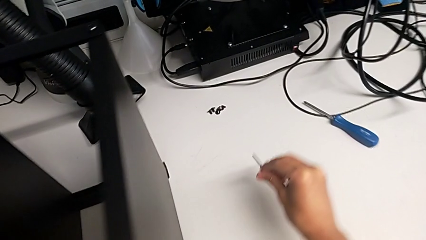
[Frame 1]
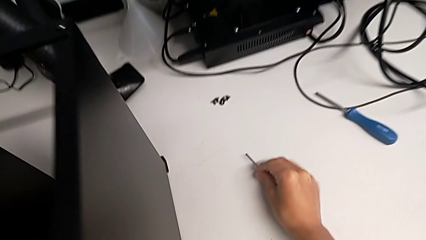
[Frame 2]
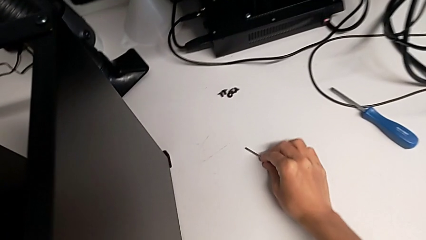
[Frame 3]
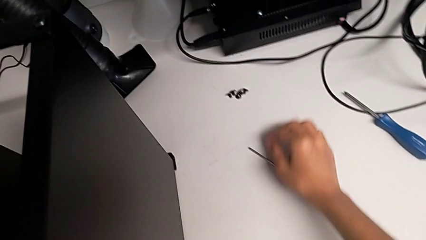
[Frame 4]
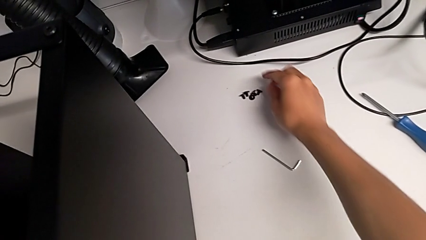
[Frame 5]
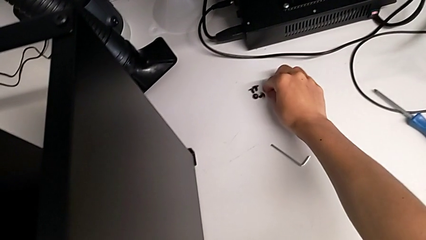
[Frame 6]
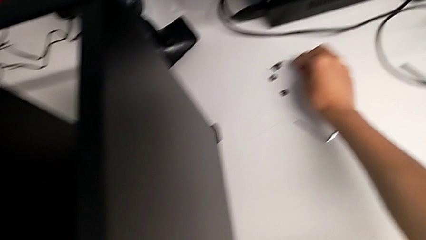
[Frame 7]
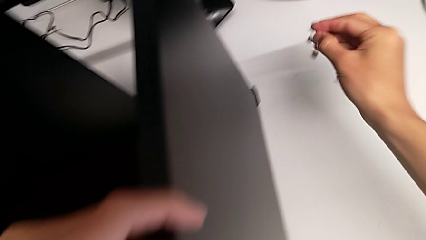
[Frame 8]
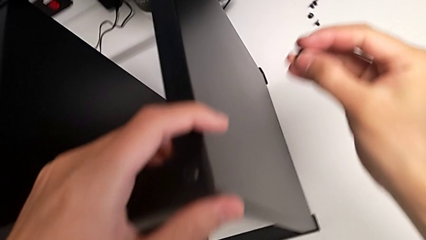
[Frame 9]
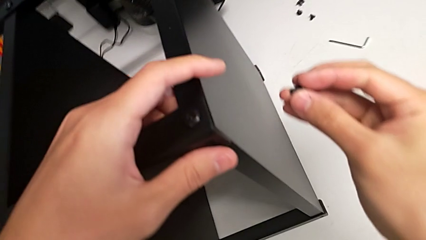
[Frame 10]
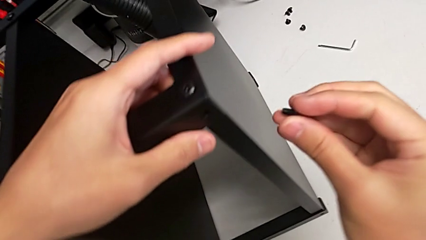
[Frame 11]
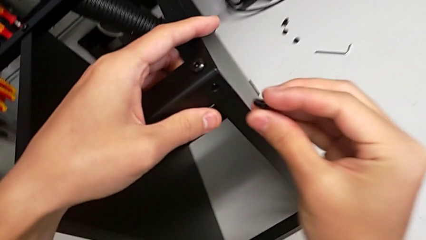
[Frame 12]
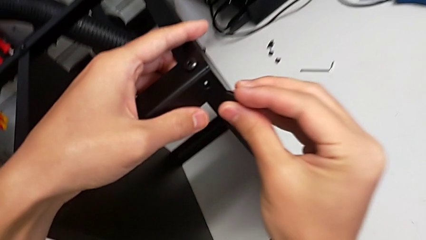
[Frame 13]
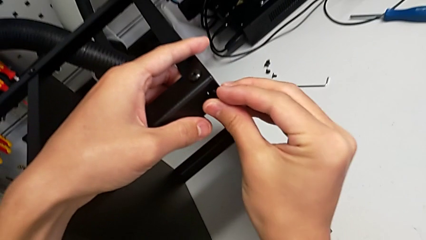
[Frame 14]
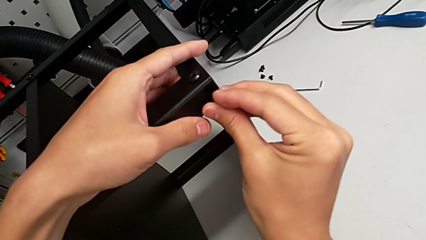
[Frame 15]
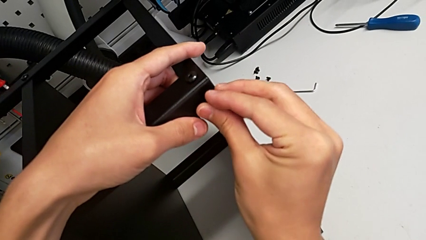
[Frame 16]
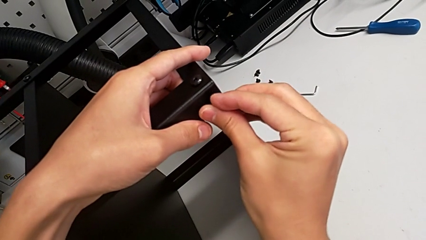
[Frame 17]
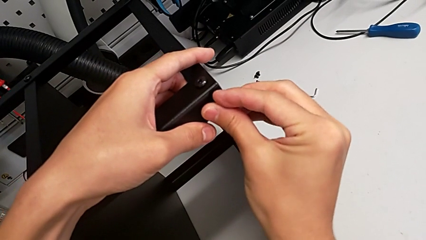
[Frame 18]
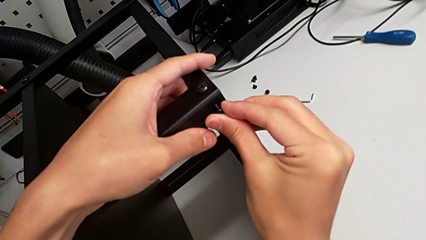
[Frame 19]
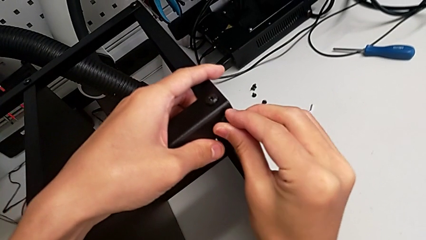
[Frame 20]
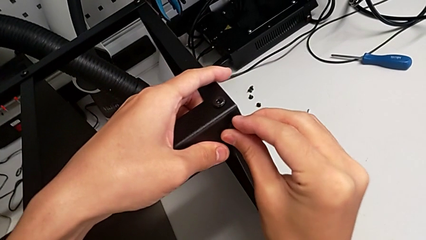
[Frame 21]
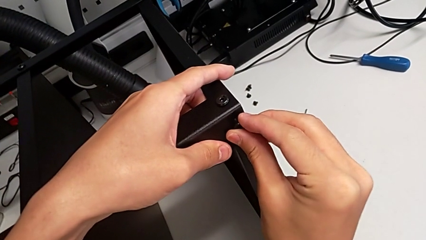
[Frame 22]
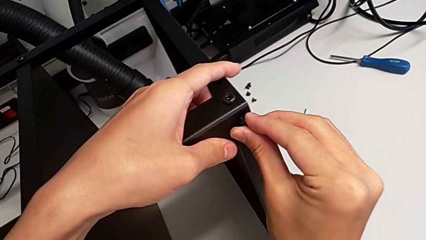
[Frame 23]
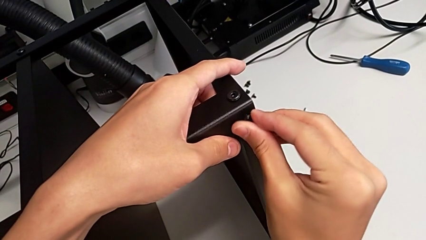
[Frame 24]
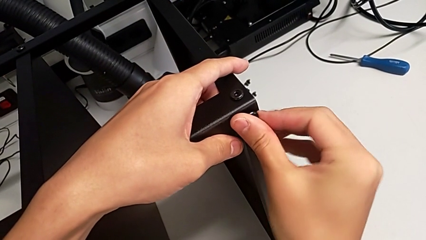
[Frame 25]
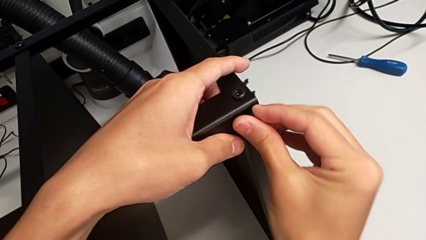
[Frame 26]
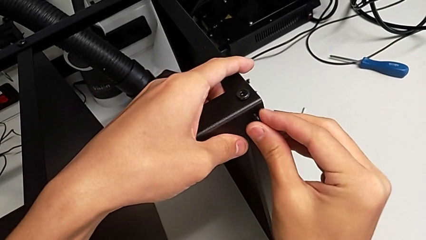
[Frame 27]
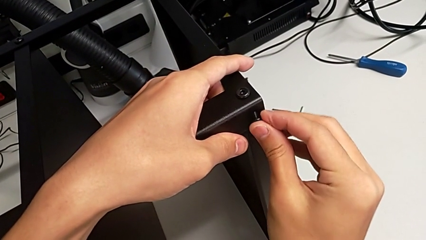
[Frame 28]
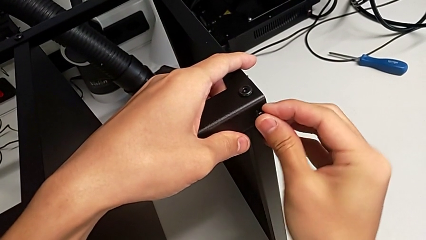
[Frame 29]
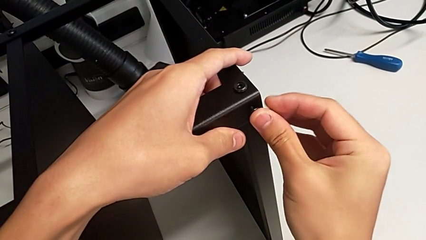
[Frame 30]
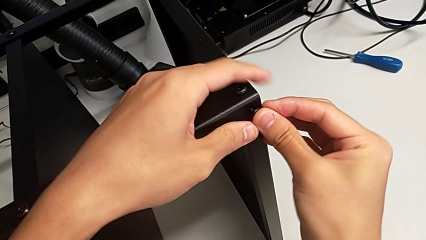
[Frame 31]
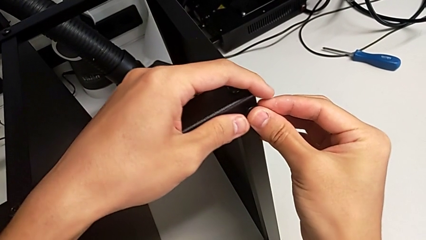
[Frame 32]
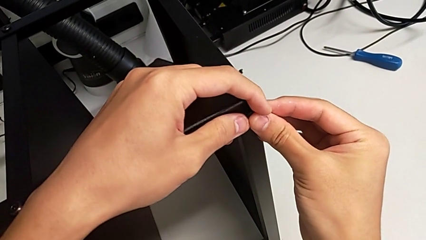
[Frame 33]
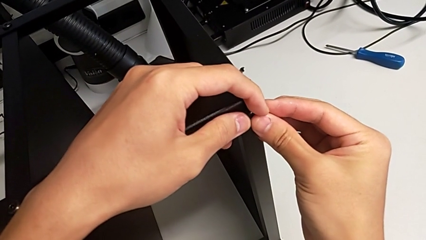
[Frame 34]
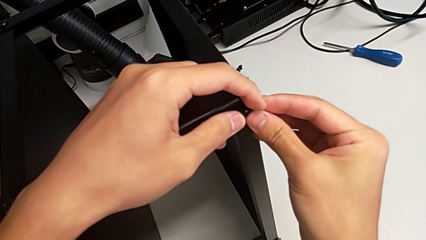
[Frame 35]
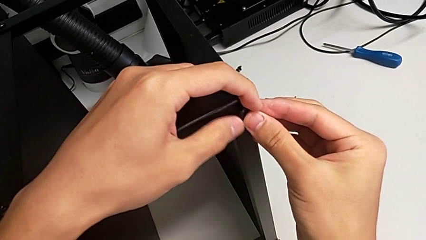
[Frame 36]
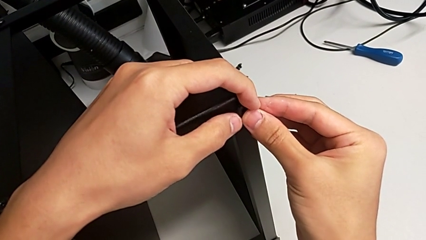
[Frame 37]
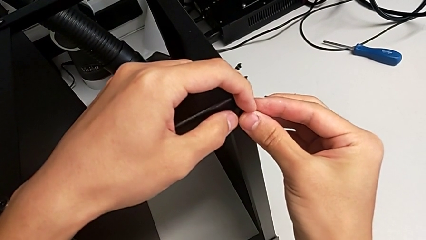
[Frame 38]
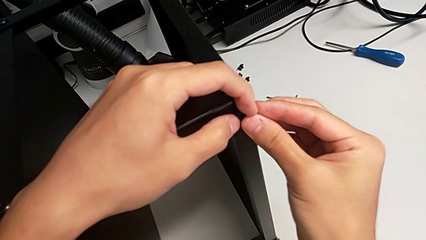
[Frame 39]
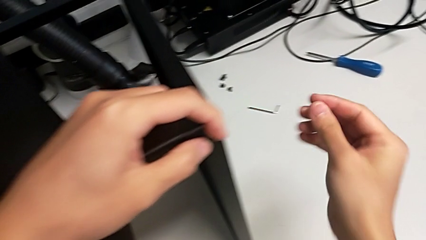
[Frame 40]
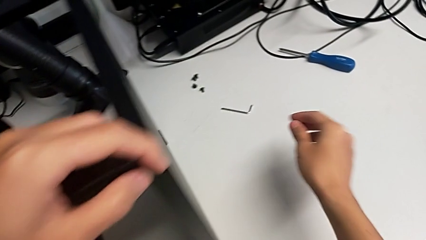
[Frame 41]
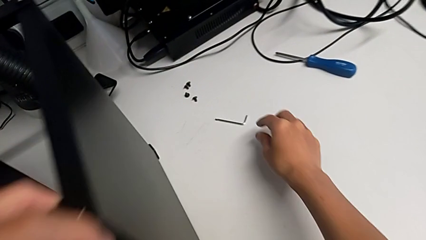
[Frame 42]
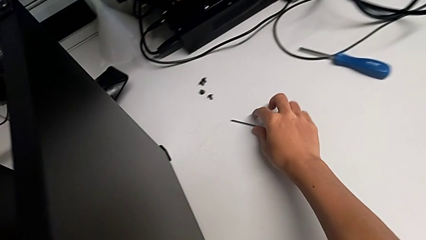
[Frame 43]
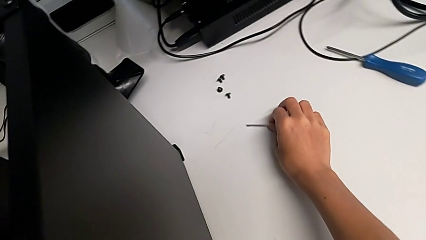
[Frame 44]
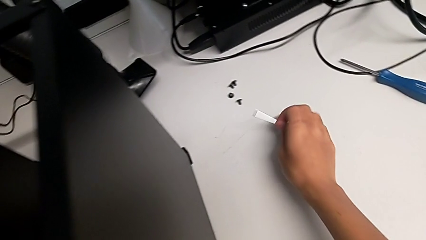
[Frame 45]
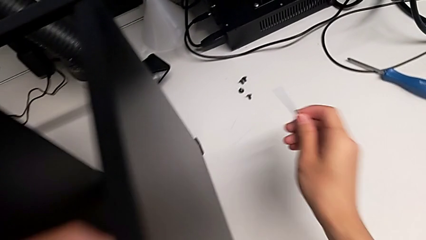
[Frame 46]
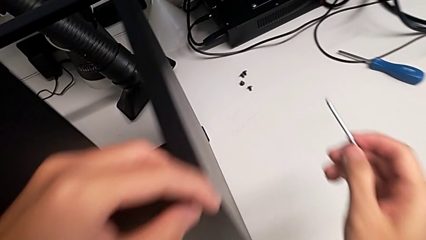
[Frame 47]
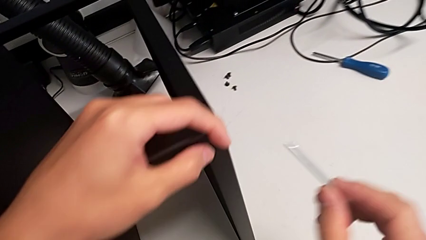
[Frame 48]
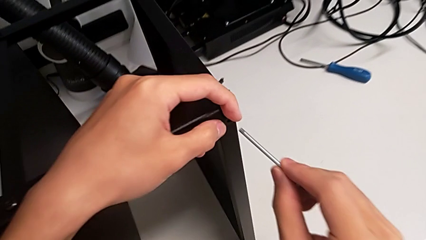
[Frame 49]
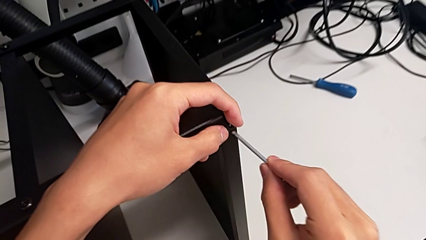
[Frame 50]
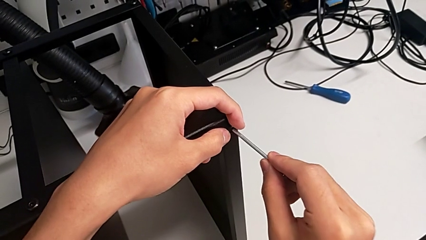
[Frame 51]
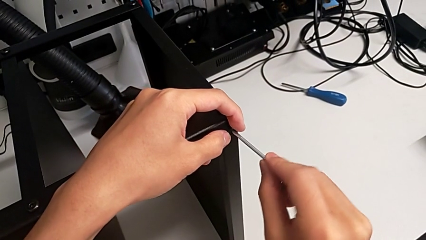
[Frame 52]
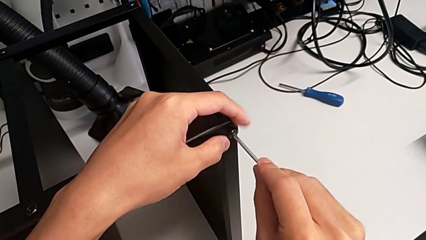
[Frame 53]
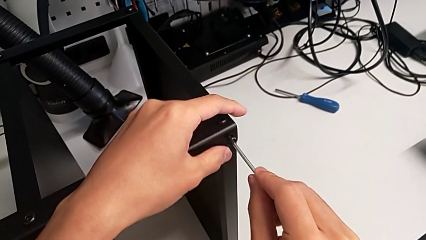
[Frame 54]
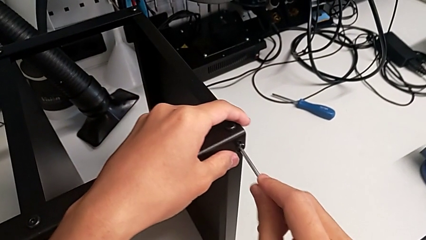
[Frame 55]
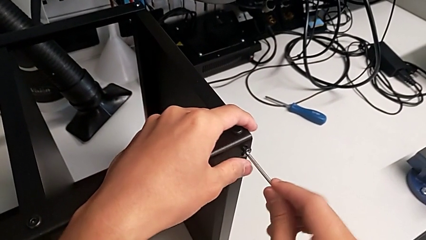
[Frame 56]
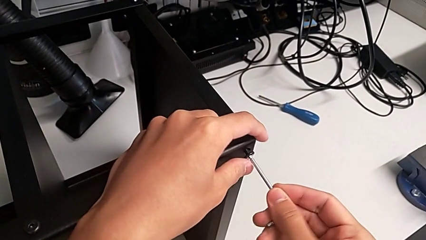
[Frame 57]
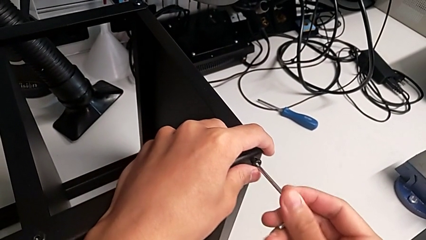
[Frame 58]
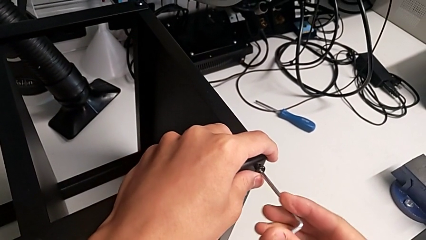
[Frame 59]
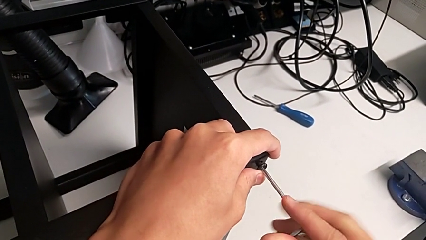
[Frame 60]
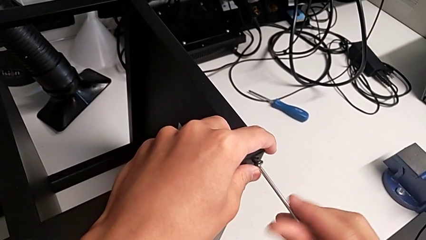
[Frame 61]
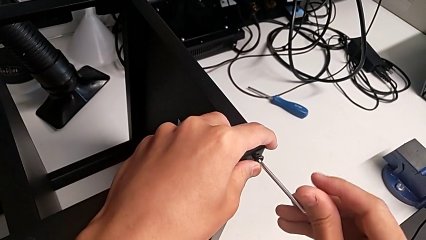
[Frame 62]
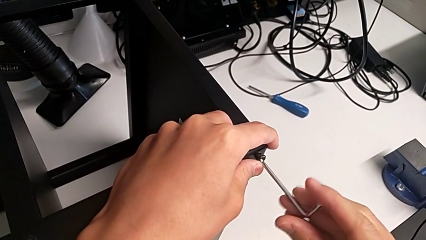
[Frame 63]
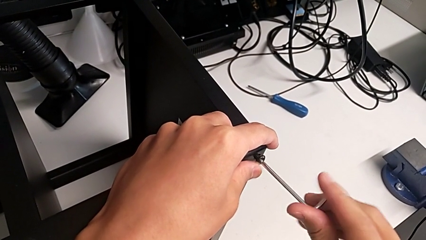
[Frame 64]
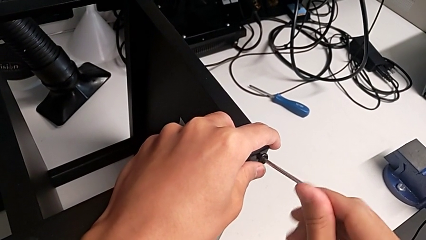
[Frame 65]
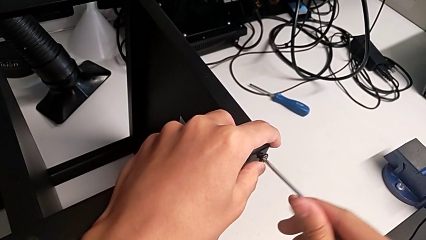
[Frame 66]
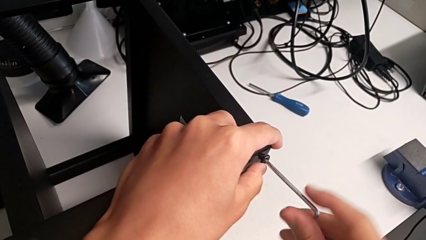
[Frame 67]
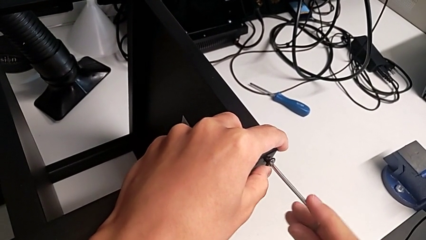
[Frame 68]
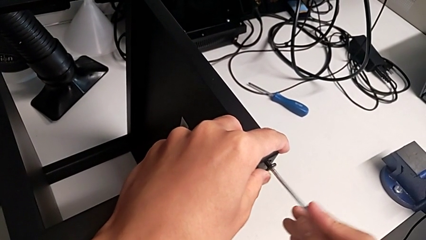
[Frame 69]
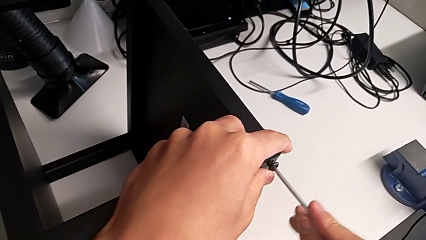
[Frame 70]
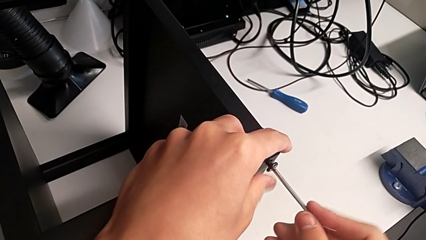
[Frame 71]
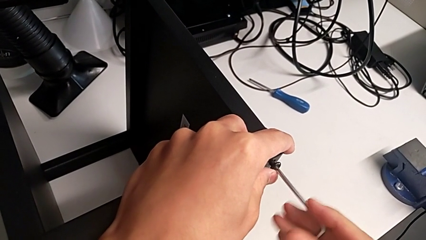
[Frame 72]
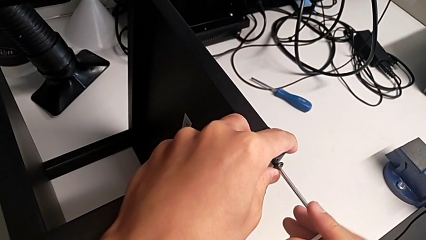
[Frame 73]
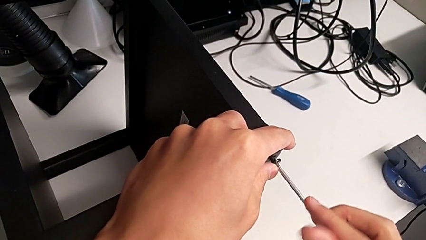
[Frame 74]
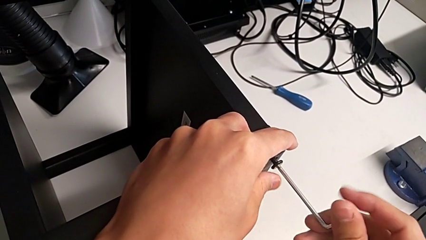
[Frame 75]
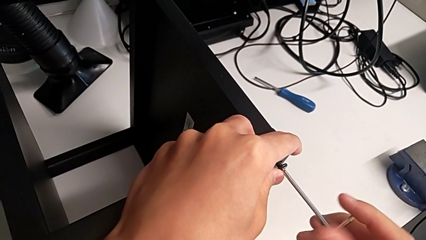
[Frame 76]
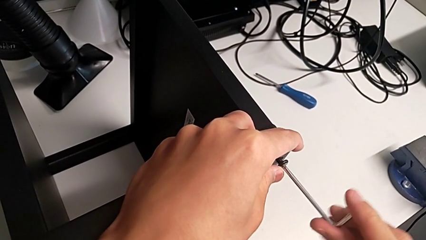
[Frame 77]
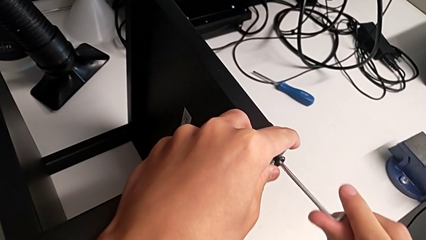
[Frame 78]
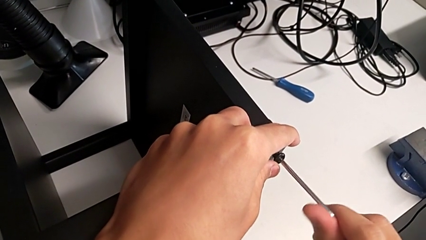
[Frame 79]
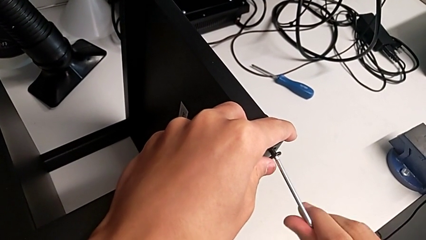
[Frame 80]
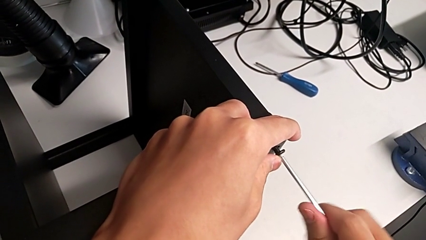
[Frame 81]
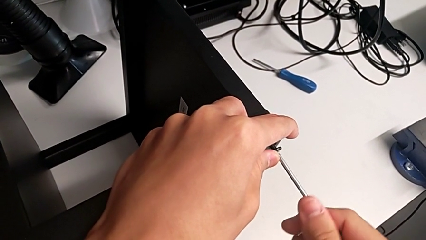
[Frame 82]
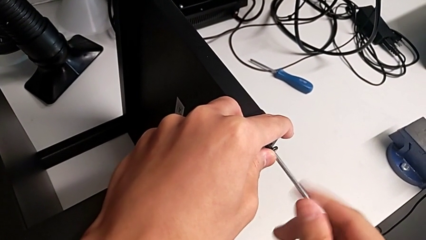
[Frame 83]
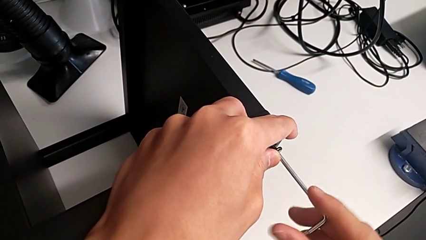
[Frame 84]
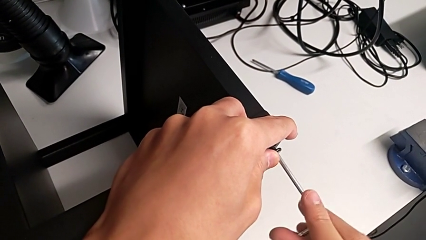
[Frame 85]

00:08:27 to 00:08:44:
The camera wearer is screwing the legs of the table to the top tray. They place the Allen wrench, grab the hex socket head, insert it, grab the Allen wrench, insert it and begin to screw the hex socket head.
